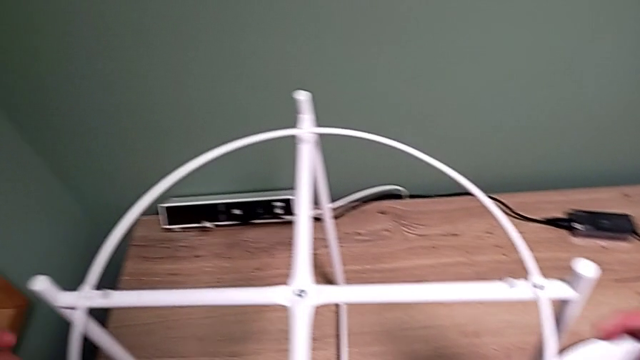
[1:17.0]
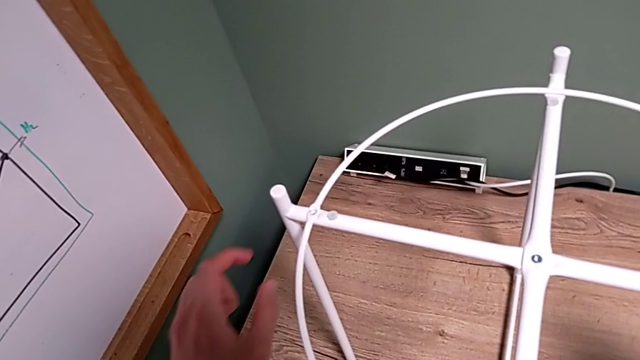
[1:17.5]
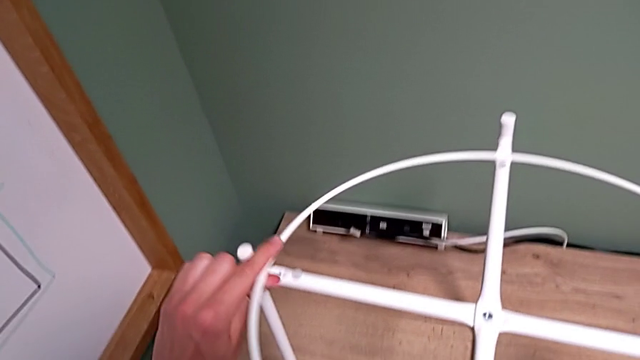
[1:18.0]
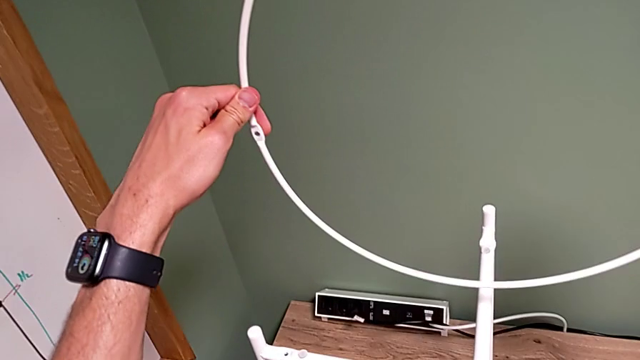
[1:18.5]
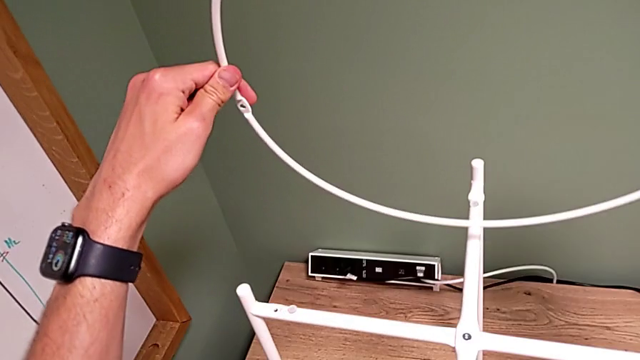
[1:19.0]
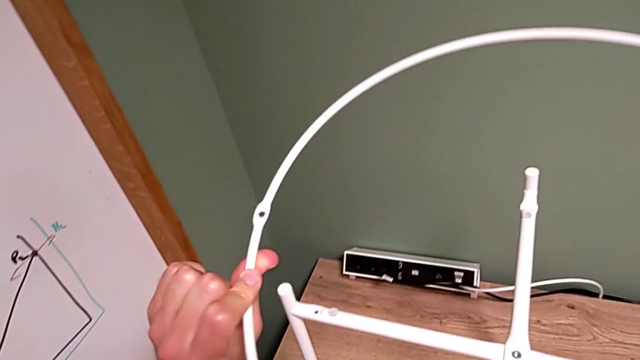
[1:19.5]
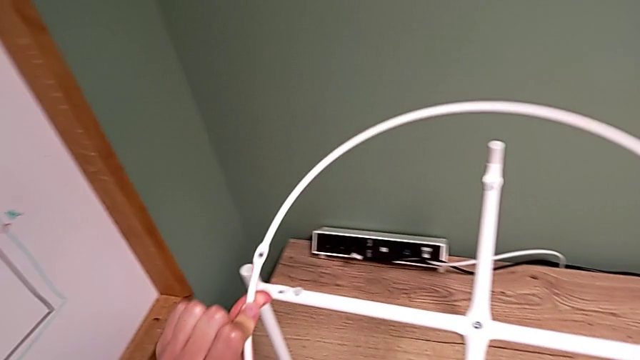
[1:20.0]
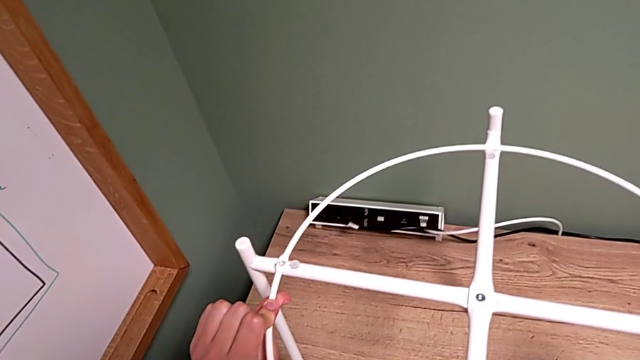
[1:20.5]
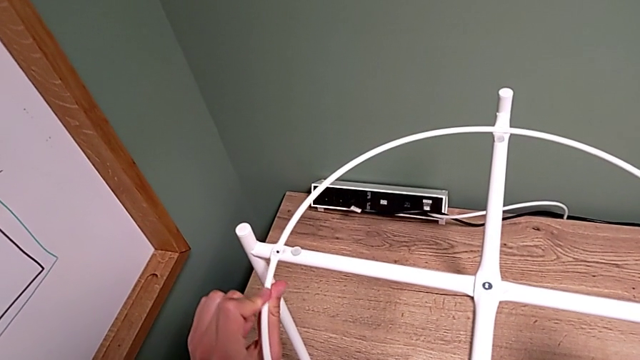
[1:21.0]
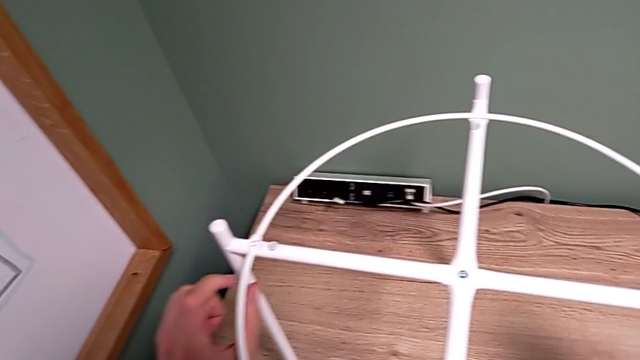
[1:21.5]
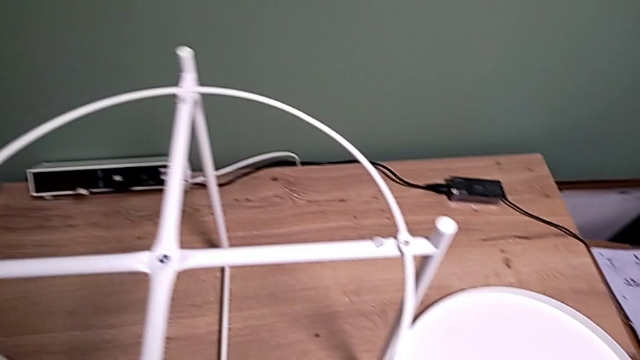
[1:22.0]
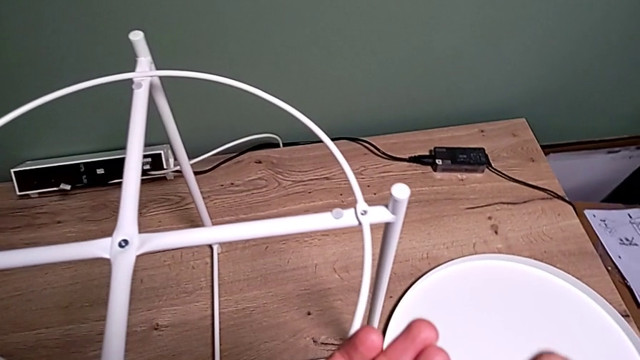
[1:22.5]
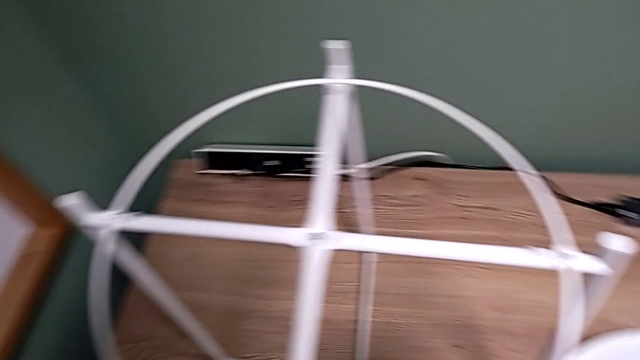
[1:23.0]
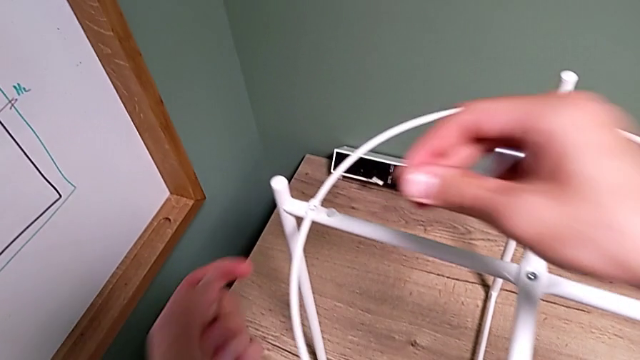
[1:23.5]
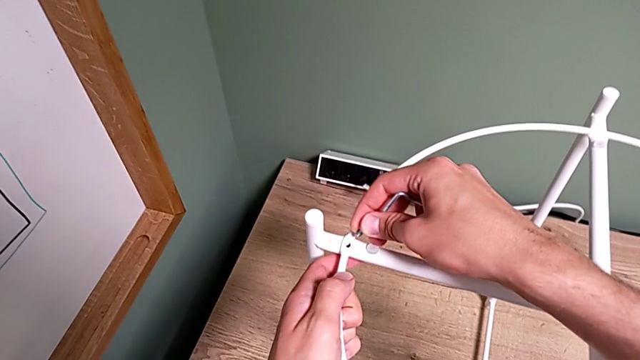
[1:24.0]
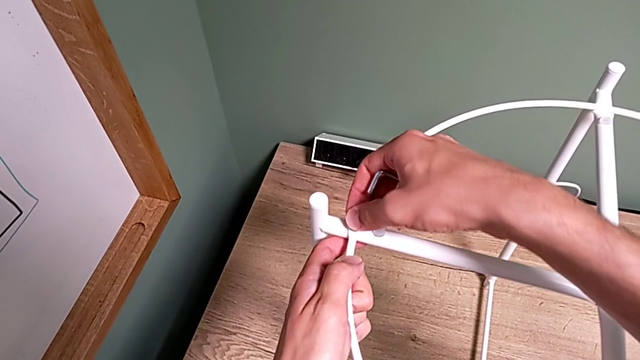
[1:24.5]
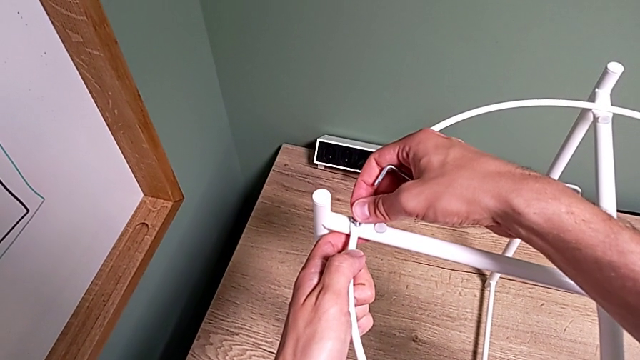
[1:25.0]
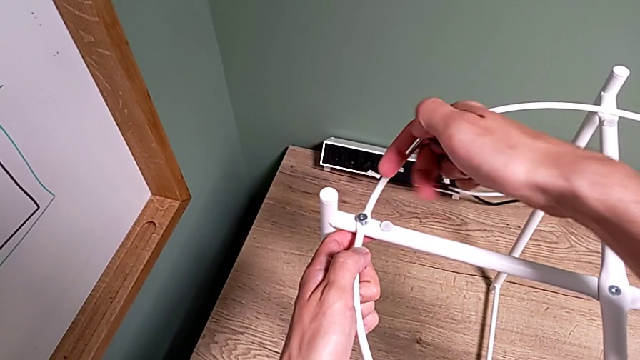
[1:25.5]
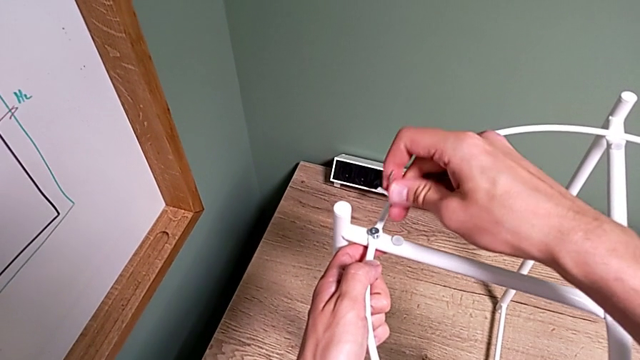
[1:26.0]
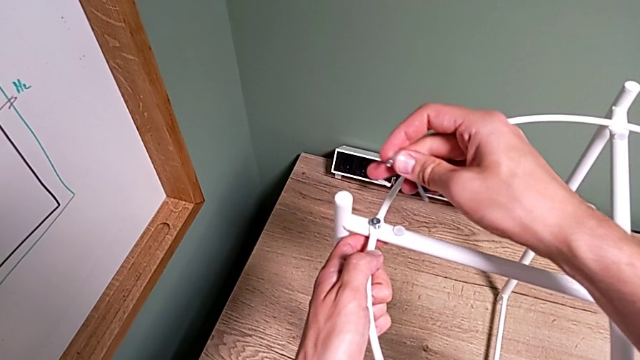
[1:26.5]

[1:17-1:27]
The camera wearer is assembling a circle. They inspect the circle, align it, grab the hex socket head and insert it.

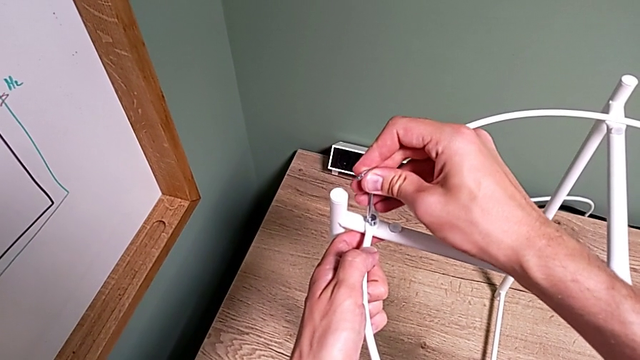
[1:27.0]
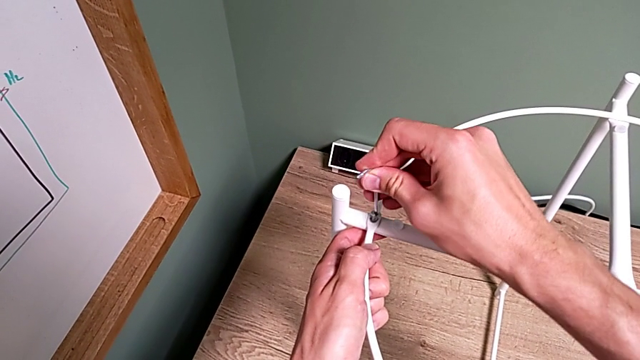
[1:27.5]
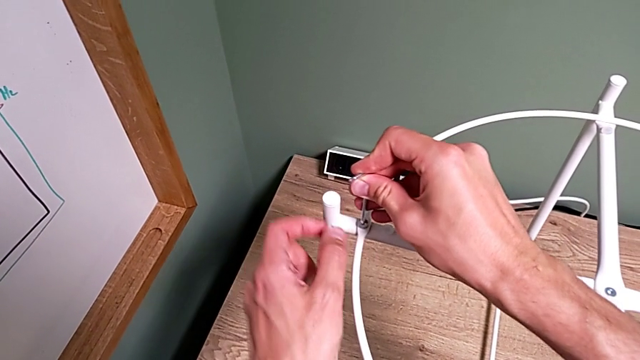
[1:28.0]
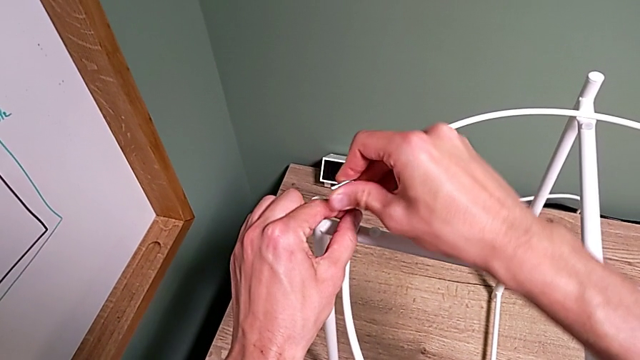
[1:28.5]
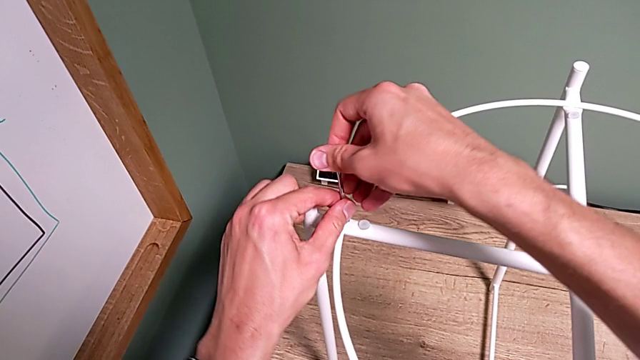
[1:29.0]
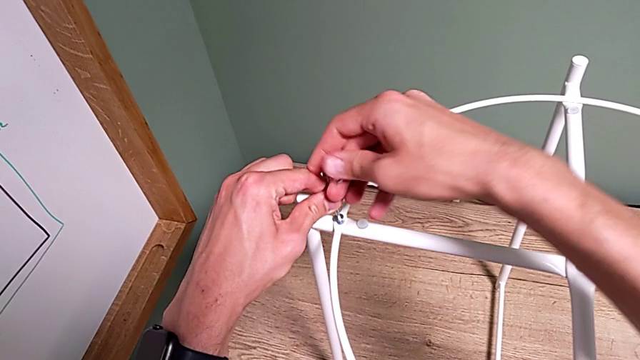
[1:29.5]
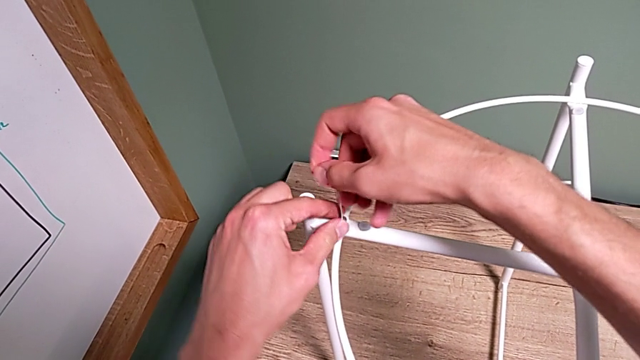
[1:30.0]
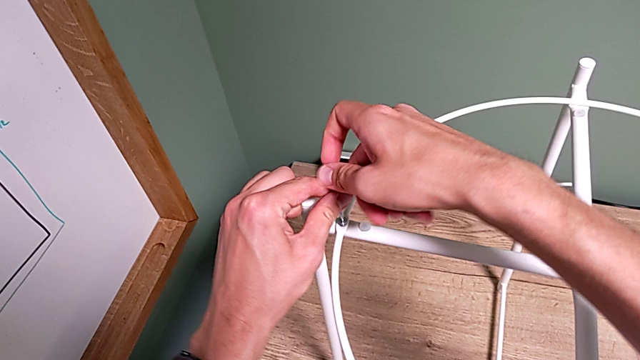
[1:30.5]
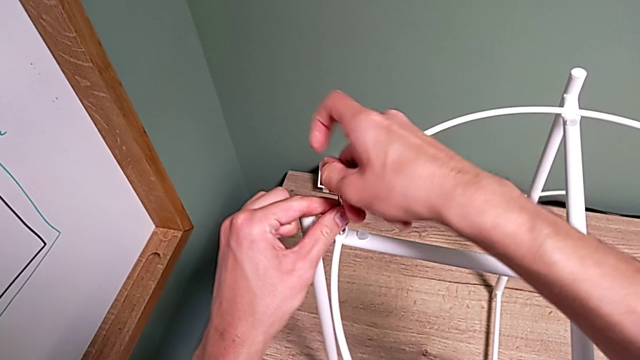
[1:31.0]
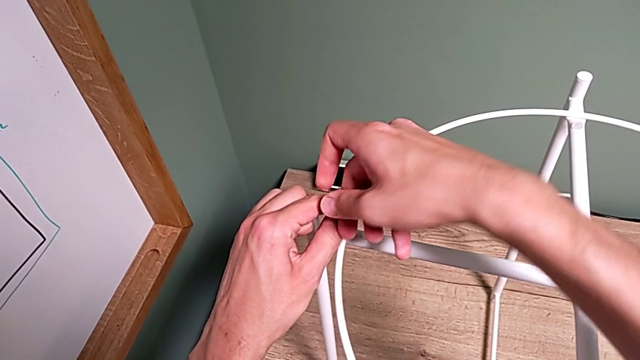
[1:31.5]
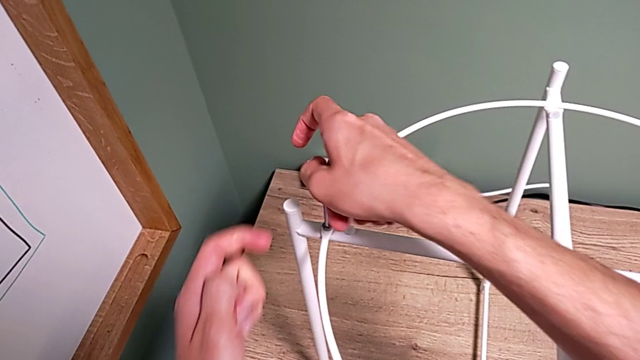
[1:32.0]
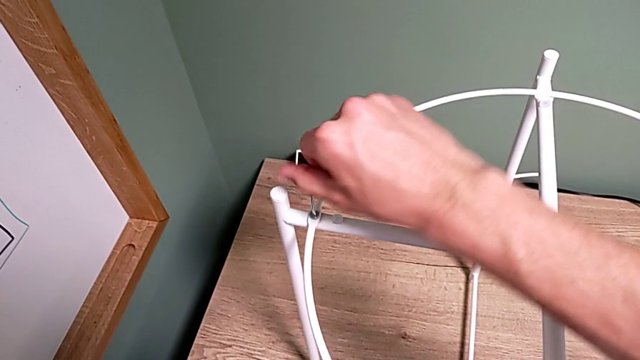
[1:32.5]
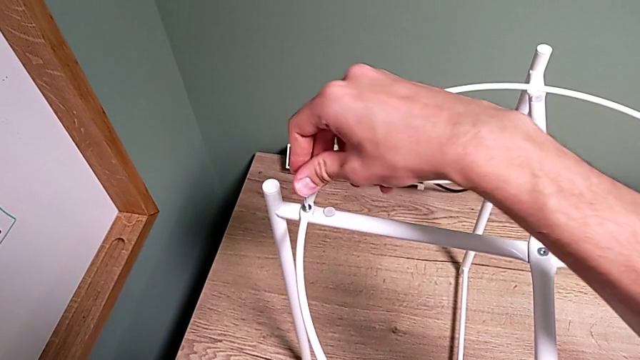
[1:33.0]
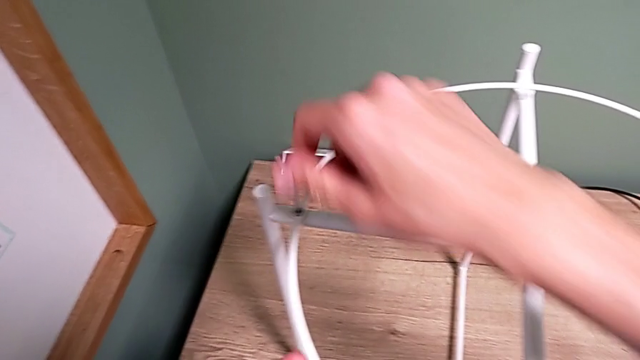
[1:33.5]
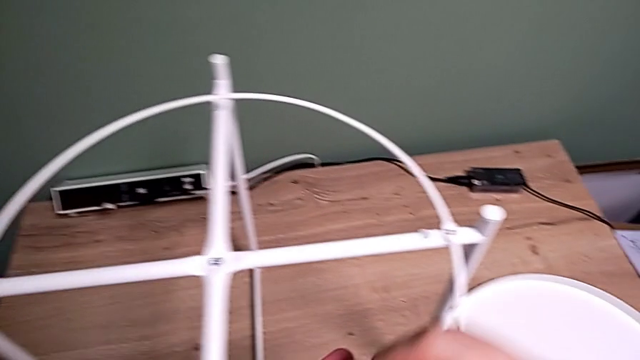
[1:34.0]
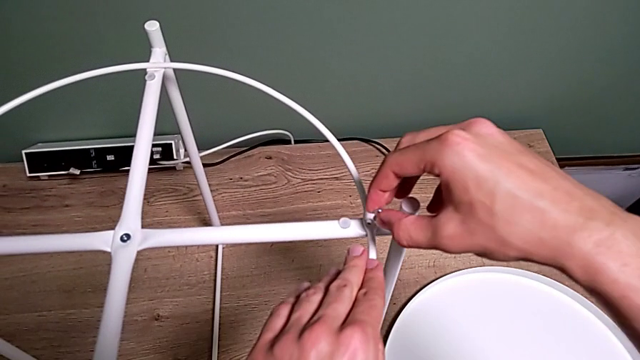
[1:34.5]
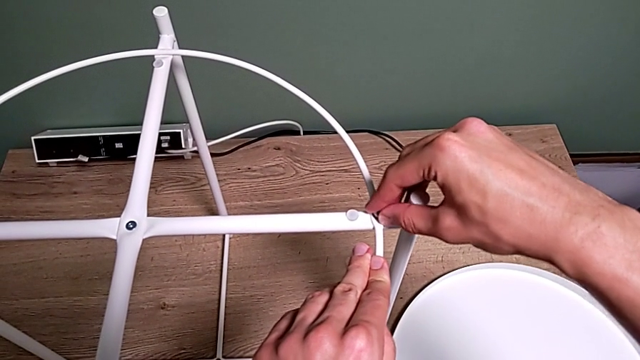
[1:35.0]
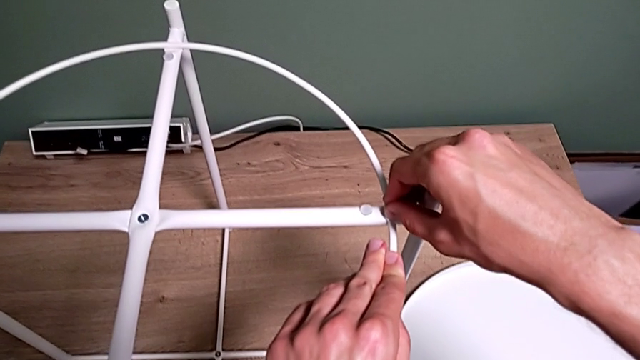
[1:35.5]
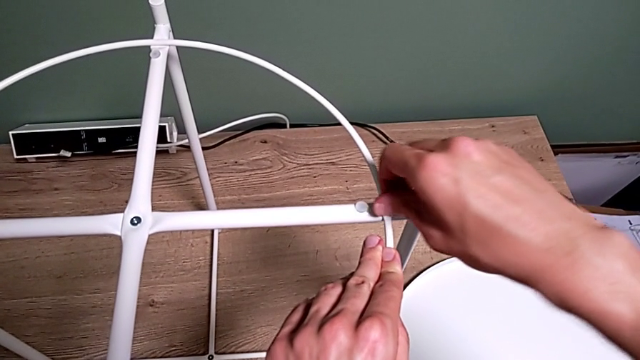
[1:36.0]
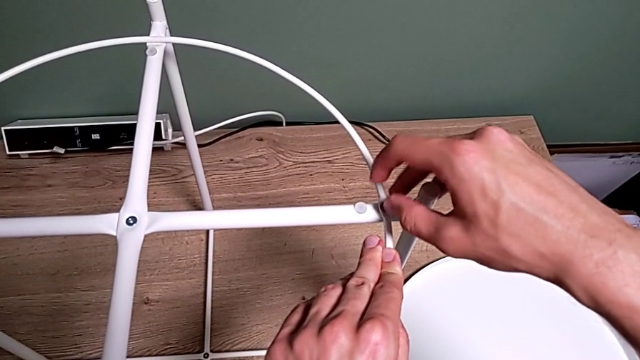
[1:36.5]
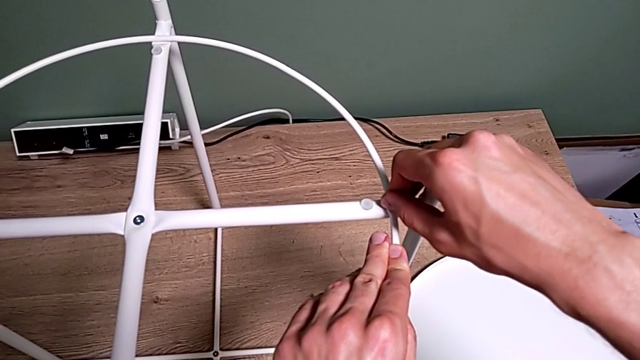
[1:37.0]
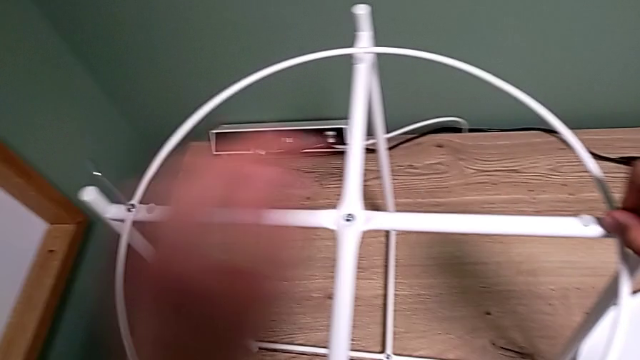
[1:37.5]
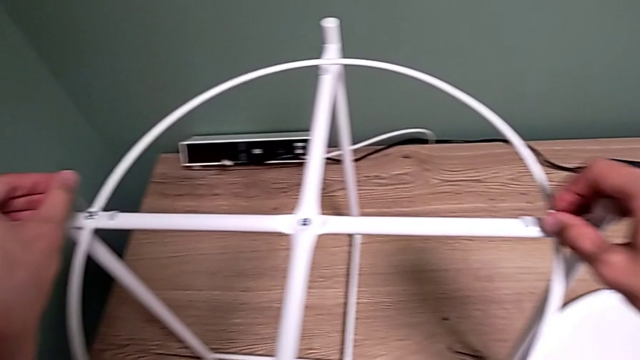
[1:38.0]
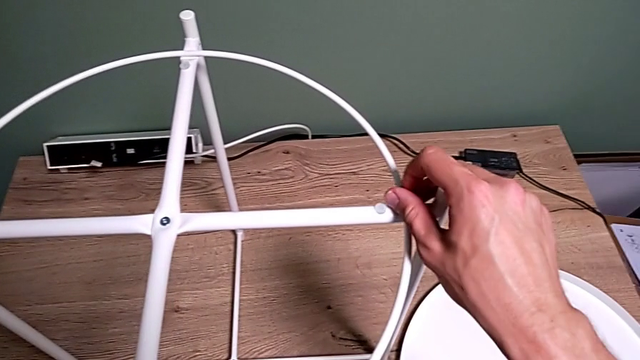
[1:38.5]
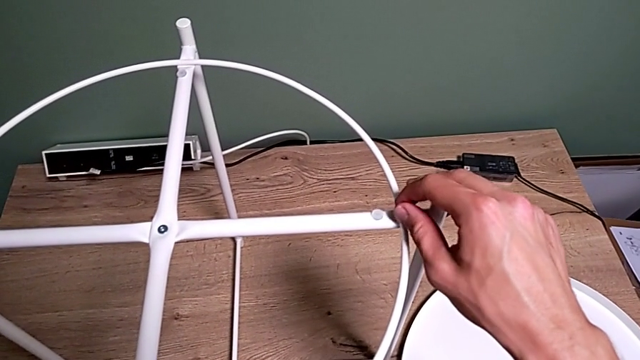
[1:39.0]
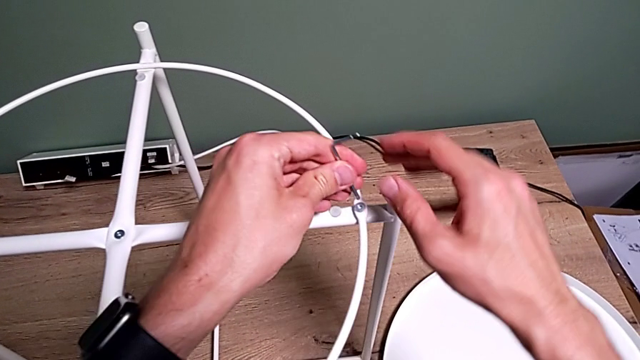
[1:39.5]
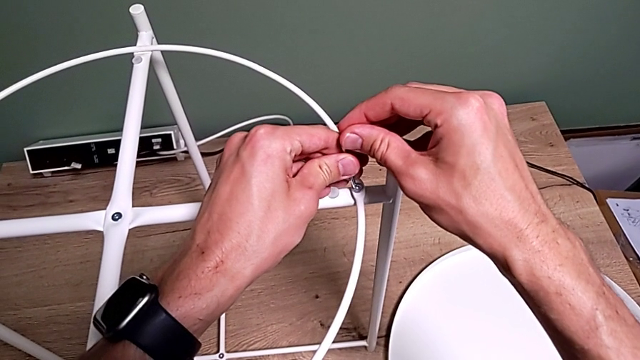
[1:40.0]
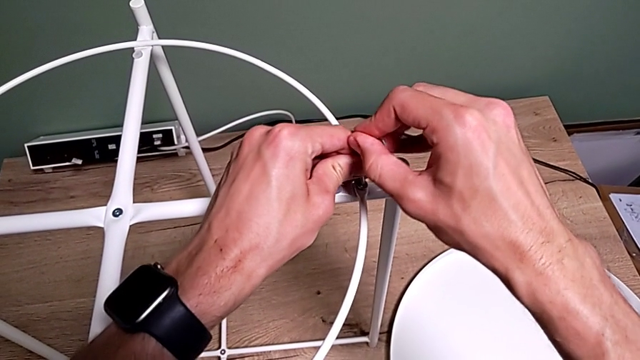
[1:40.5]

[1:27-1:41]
The camera wearer is assembling a circle. They insert the Allen wrench, screw the hex socket head twice, withdraw the Allen wrench, insert the hex socket head, screw it, grab the Allen wrench and insert it.
